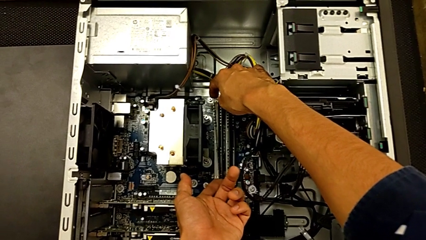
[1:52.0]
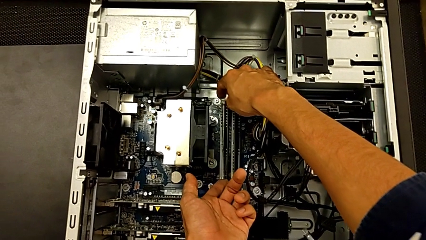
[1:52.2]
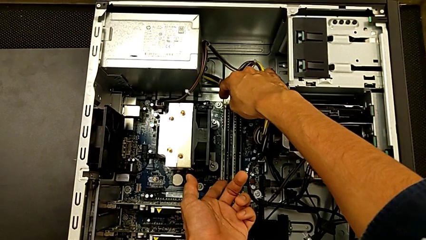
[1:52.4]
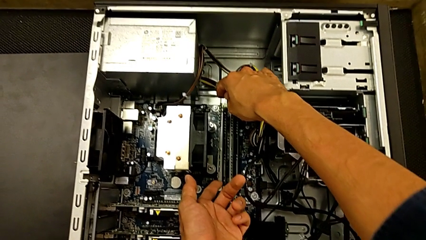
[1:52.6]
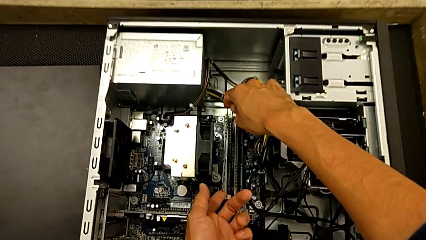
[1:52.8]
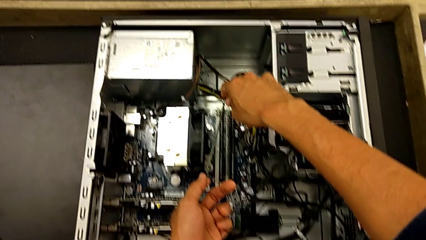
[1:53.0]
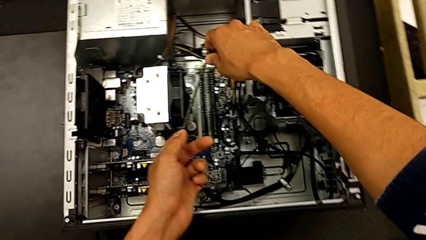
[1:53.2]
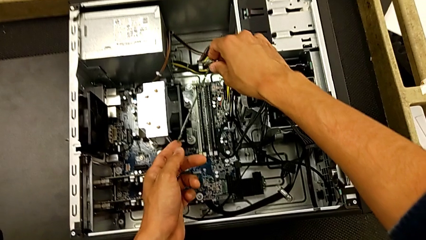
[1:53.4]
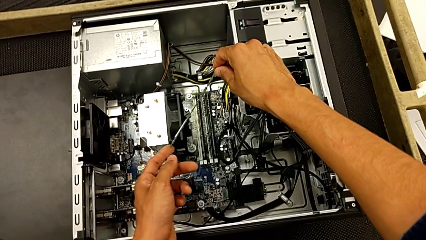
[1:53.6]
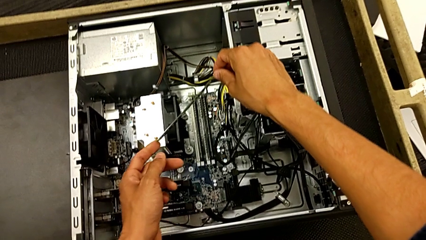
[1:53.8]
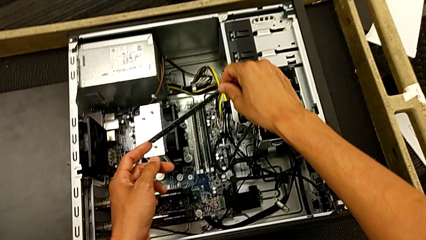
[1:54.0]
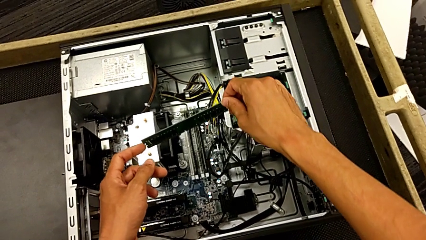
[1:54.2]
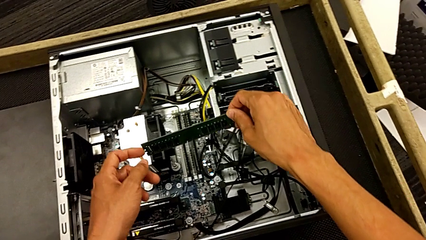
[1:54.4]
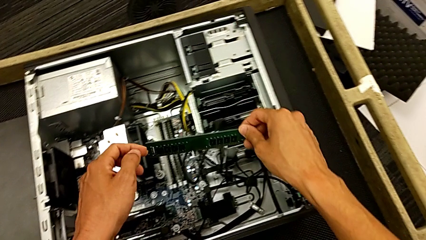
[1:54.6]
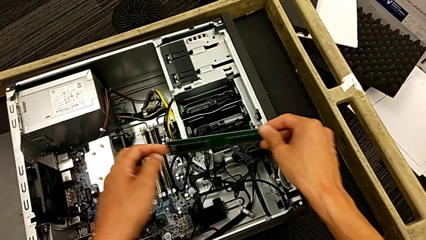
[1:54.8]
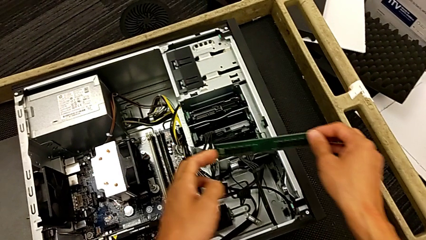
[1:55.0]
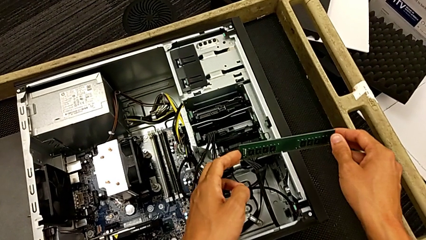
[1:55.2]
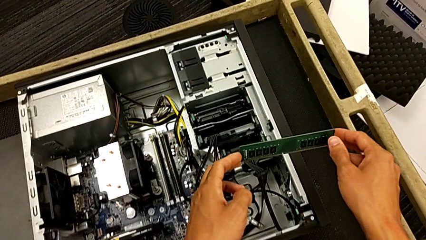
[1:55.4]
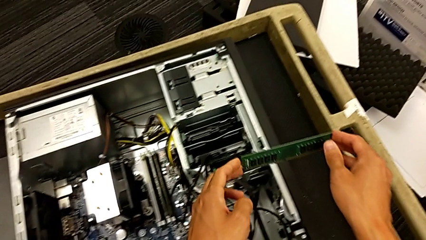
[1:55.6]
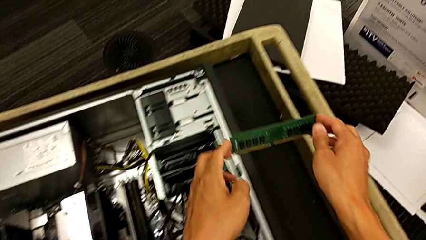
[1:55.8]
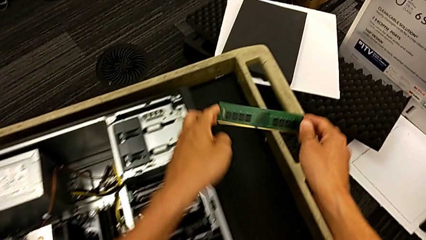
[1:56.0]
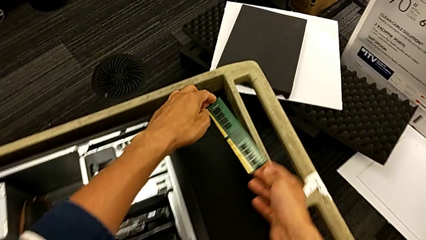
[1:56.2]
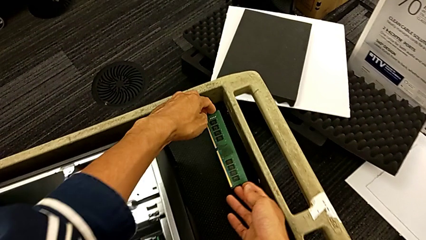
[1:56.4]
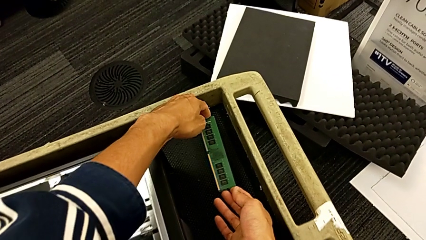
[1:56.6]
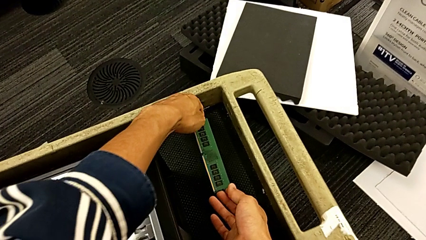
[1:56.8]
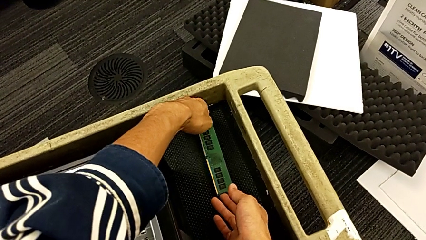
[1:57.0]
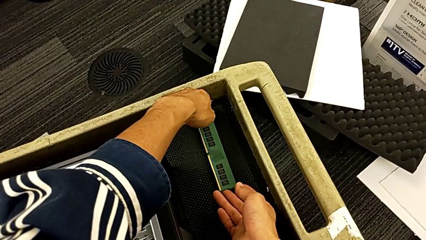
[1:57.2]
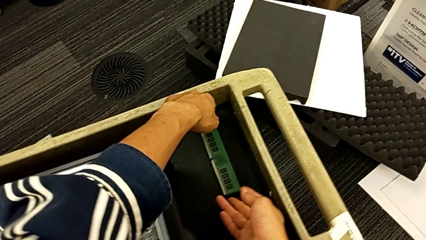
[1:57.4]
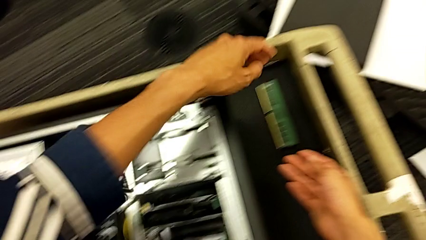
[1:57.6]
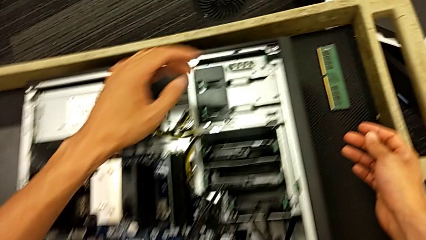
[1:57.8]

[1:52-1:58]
The camera wearer is removing the first RAM from the computer tower. They withdraw the first RAM and place it.

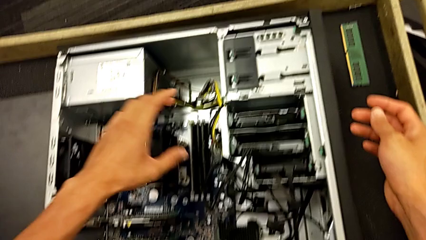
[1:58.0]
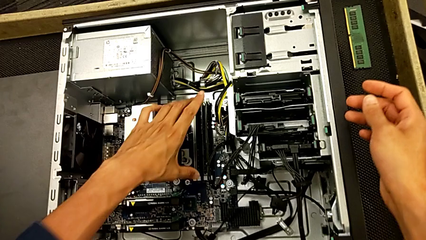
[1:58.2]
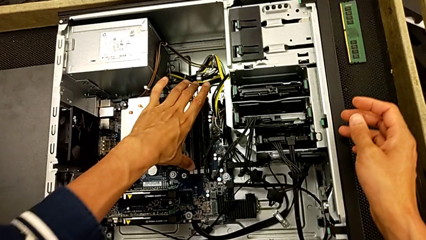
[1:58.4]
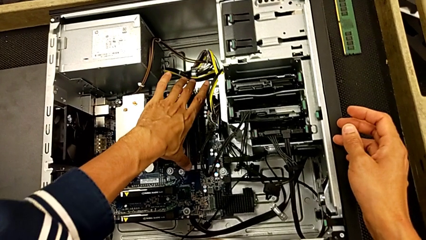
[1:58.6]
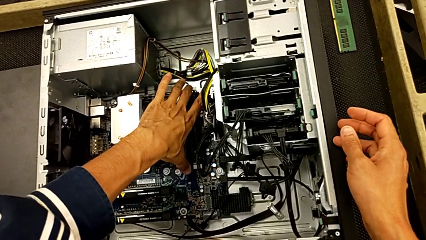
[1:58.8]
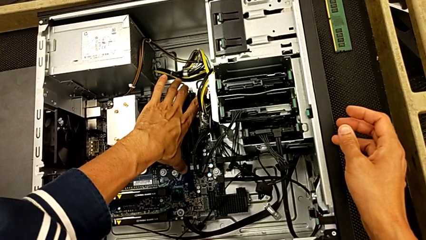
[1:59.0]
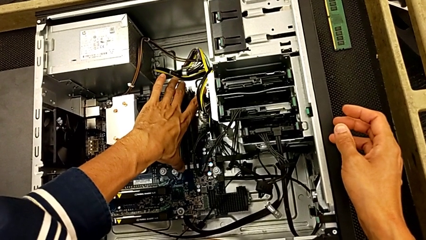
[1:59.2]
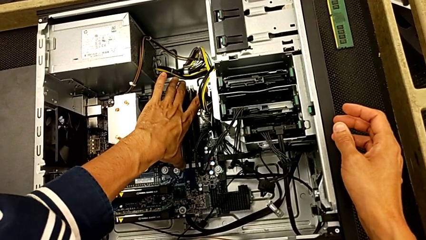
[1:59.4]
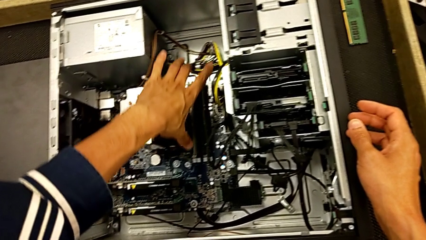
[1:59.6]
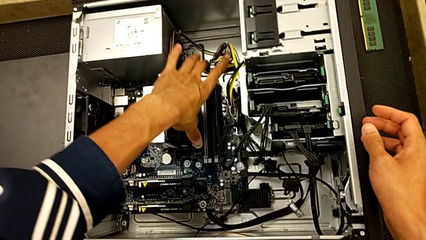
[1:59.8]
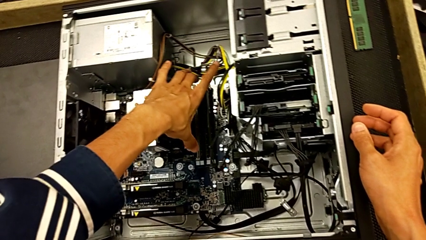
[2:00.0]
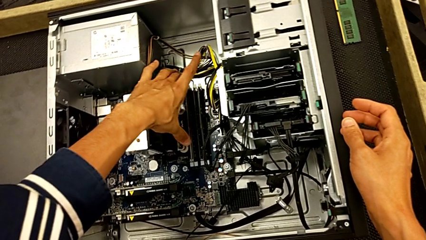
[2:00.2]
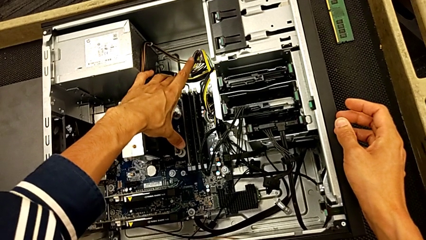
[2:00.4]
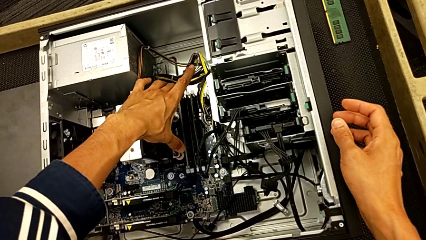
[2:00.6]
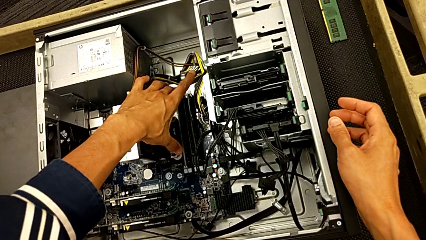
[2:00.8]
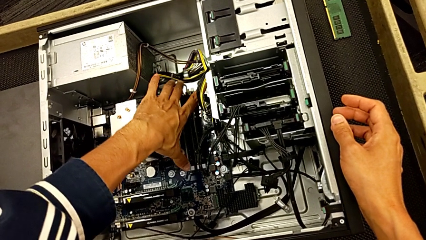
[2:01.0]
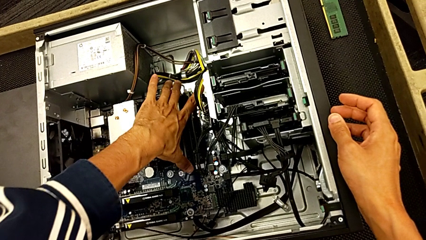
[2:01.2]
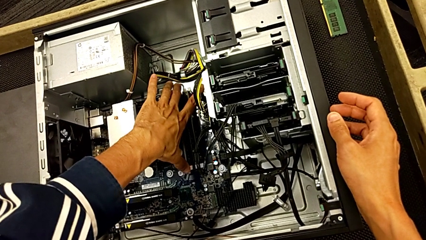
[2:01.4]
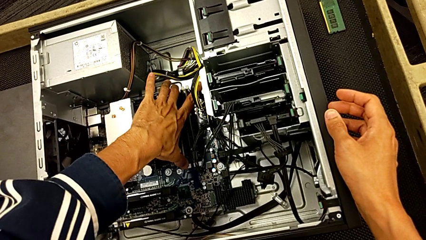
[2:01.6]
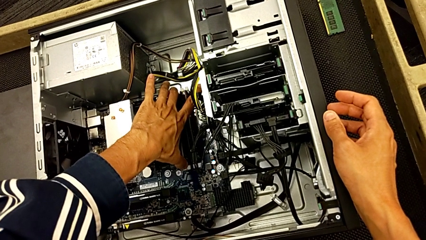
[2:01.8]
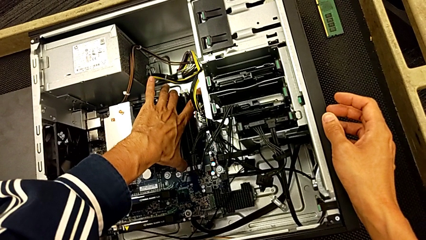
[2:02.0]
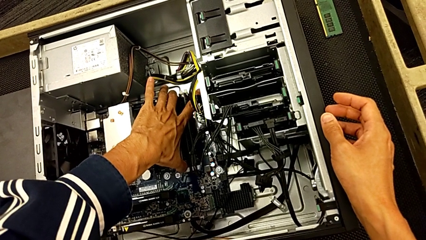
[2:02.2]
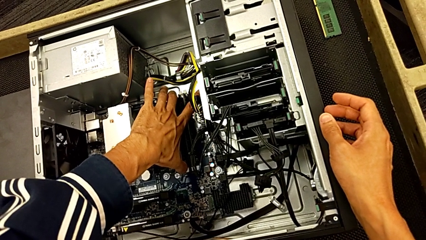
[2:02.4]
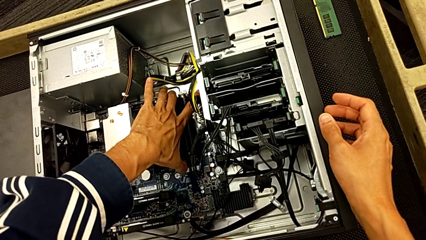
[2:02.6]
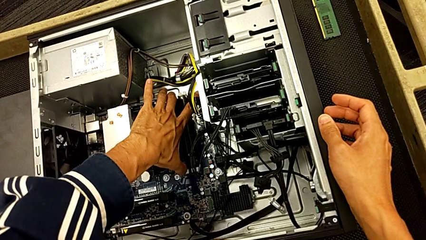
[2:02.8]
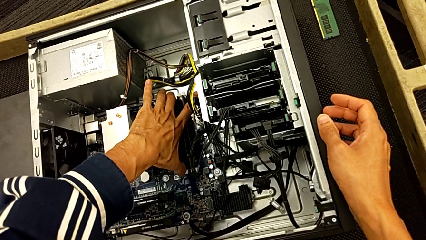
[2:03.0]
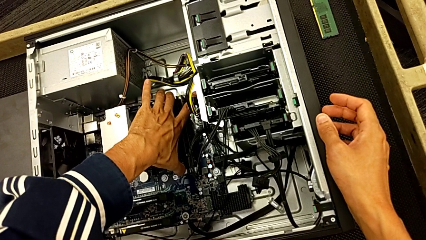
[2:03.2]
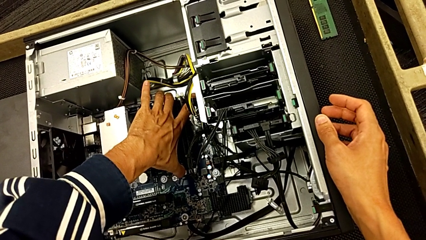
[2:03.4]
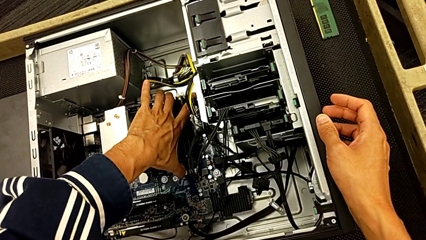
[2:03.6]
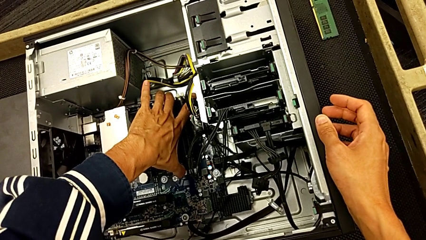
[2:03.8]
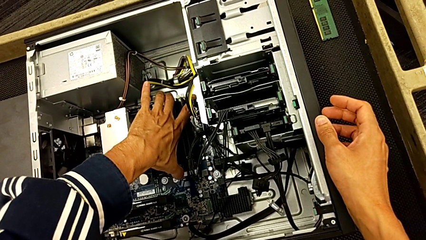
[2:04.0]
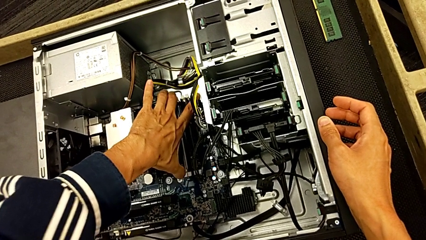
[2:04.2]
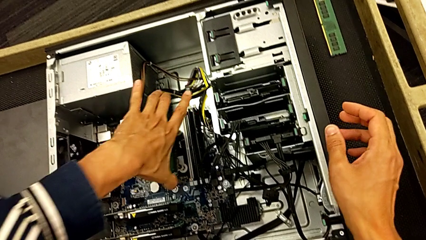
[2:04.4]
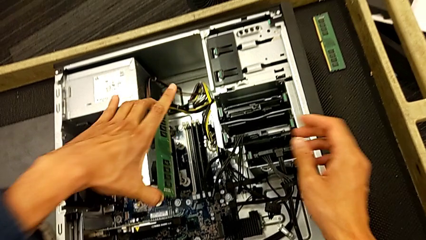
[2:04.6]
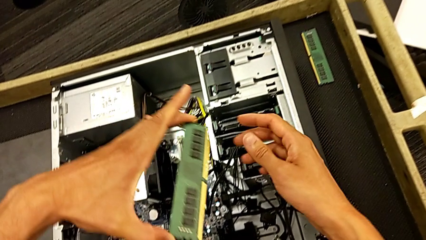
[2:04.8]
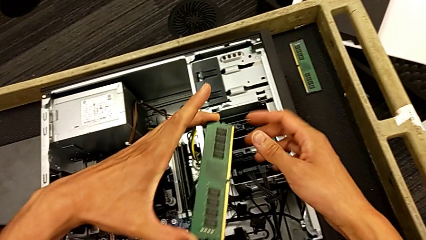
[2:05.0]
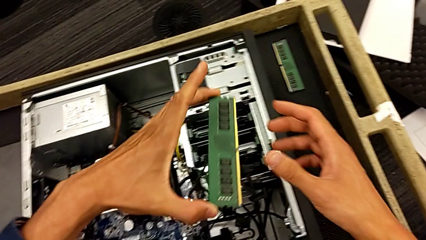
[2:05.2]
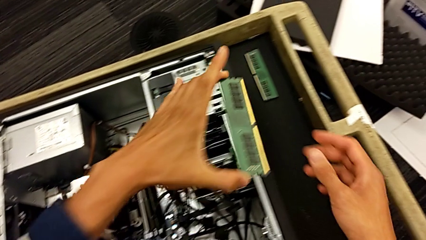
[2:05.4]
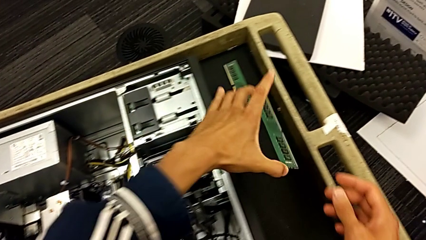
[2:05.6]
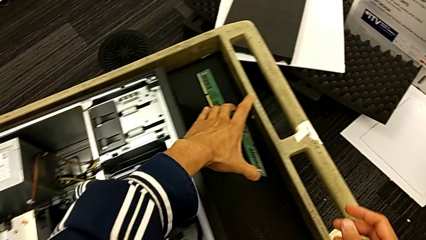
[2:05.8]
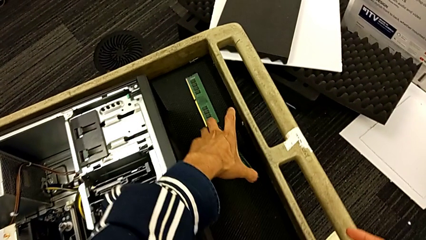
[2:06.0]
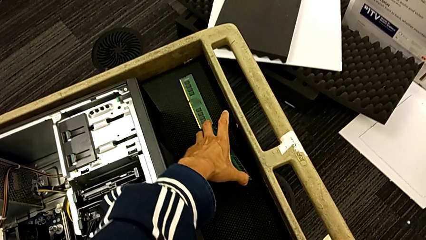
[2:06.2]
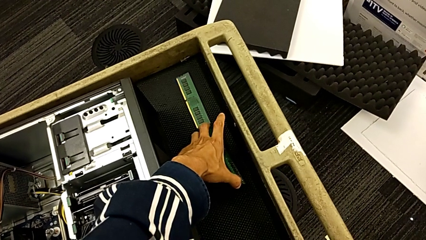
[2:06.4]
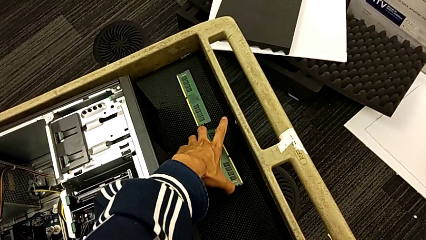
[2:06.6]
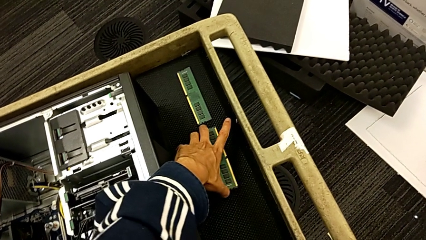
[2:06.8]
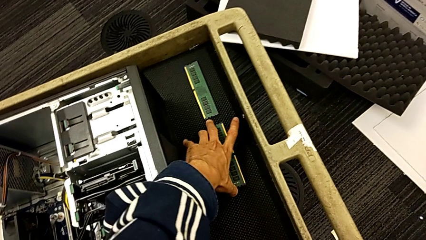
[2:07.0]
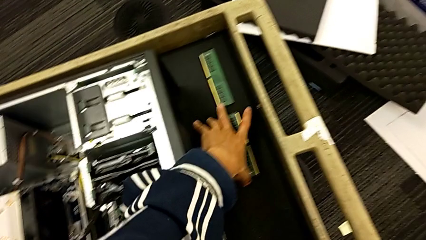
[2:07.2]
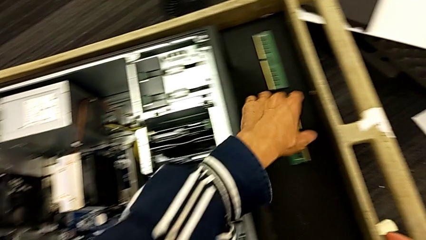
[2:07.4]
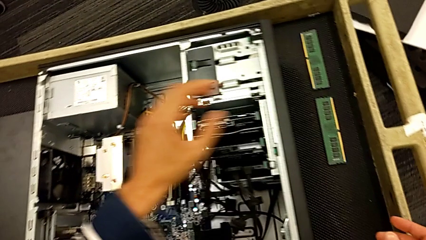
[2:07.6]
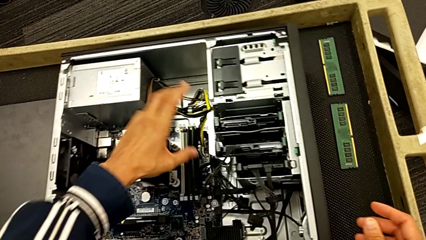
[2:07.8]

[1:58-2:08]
The camera wearer removes the second RAM from the computer tower. They grab the second RAM, withdraw it and place it.
